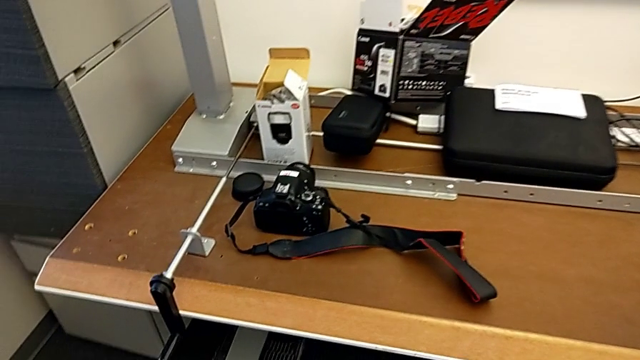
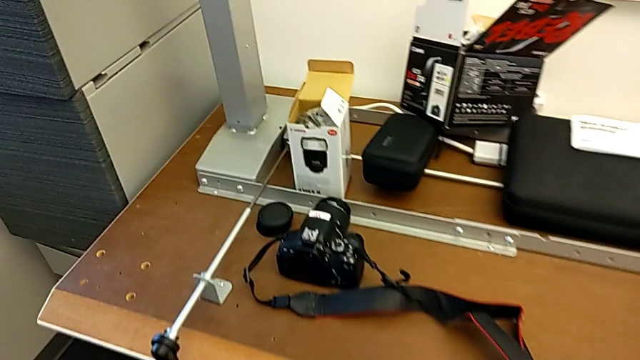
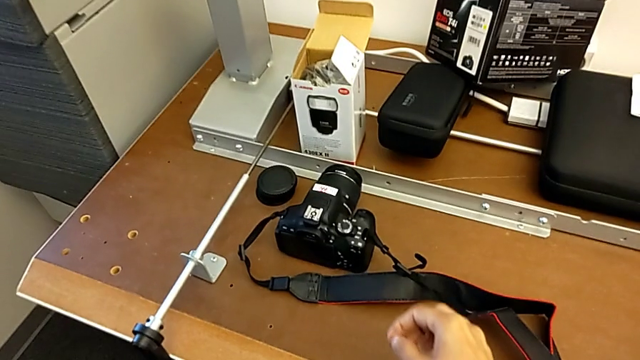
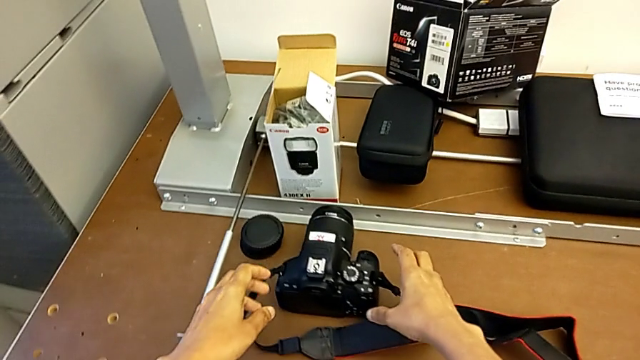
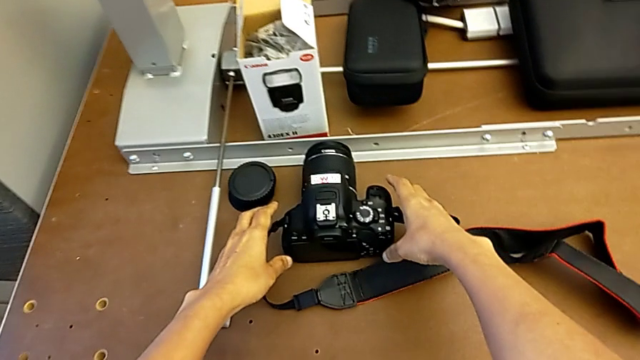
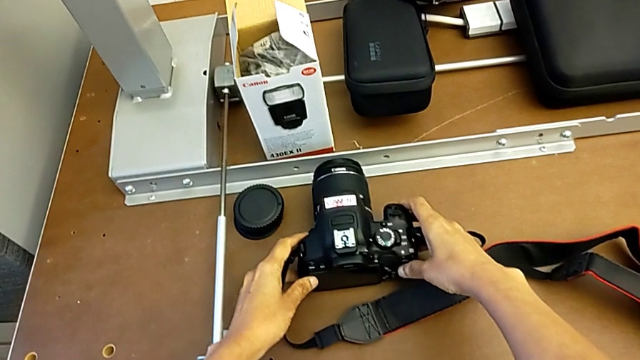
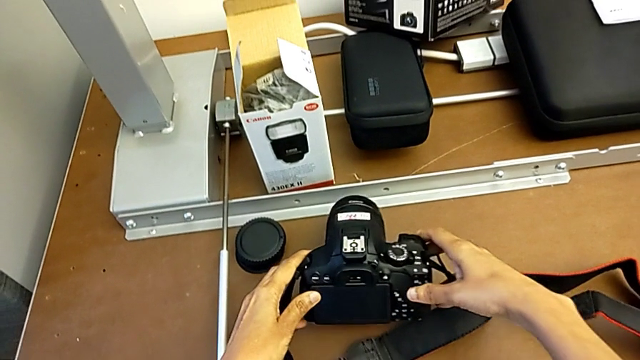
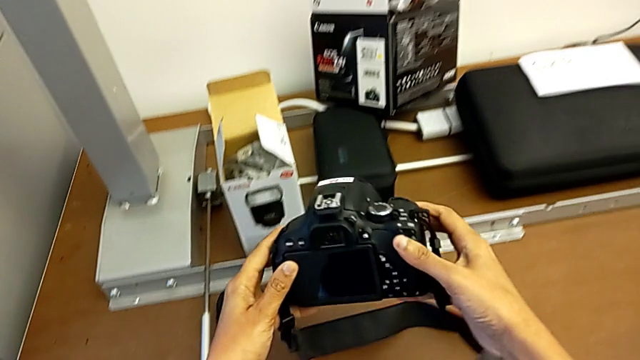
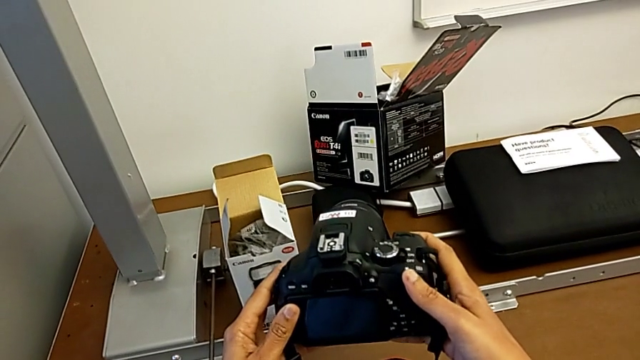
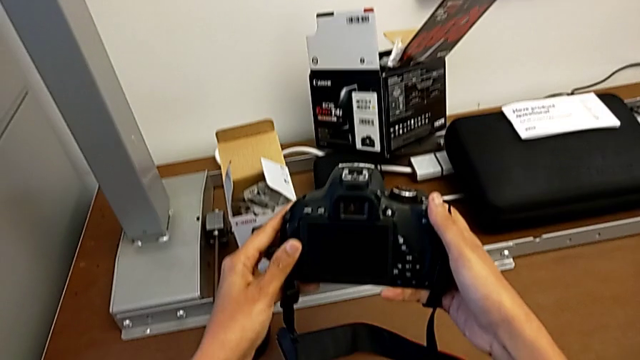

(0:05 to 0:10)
The camera wearer picks up the DSLR. They grab the DSLR and lift it.

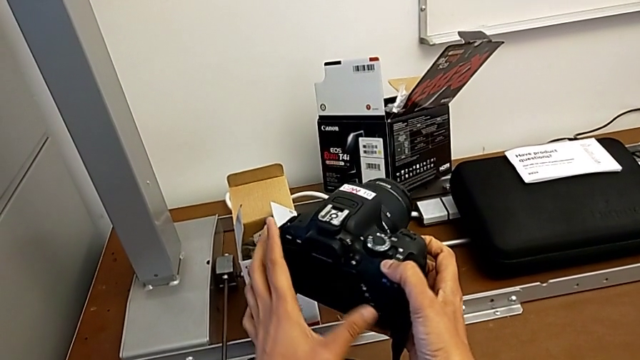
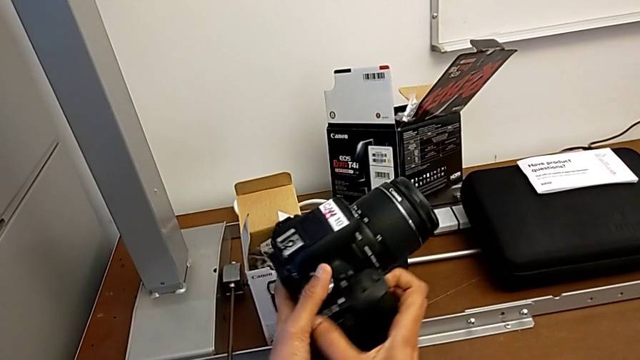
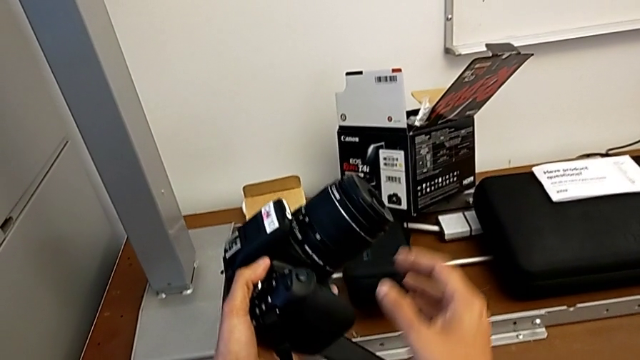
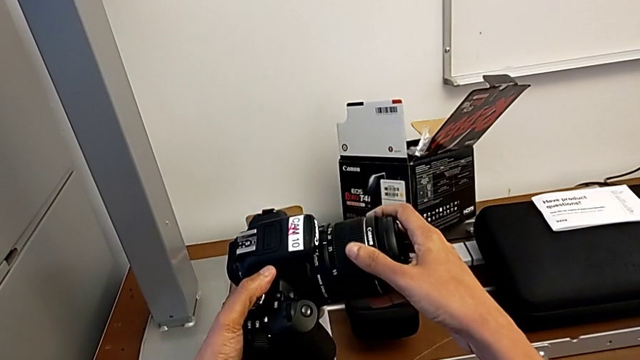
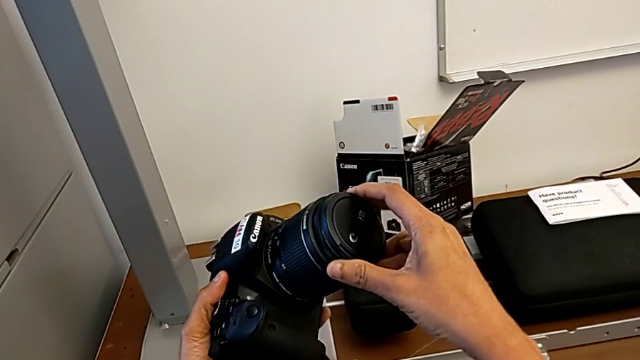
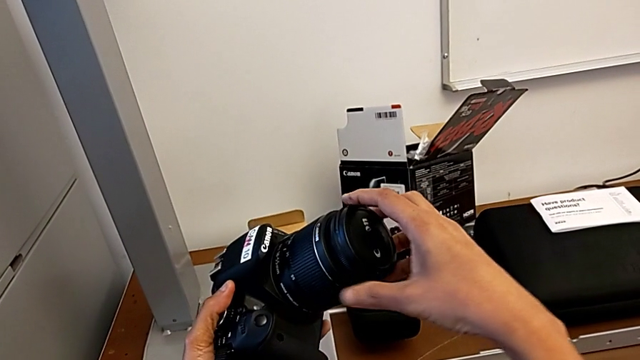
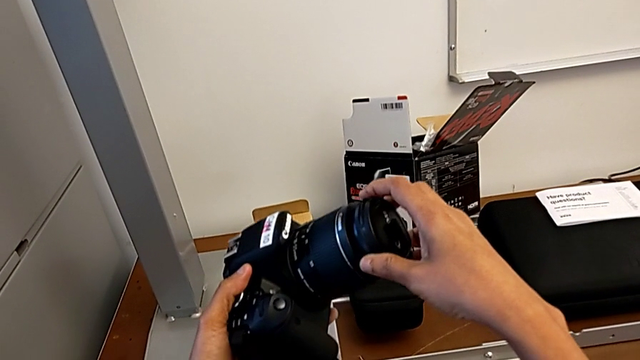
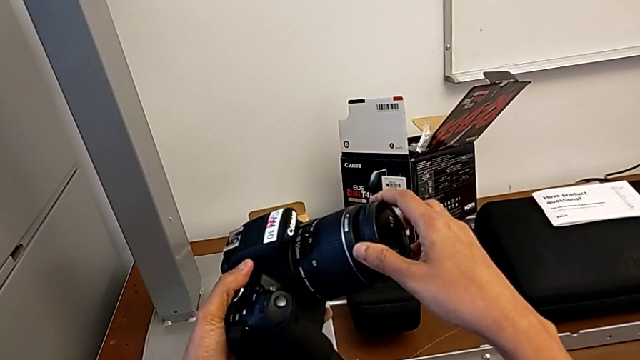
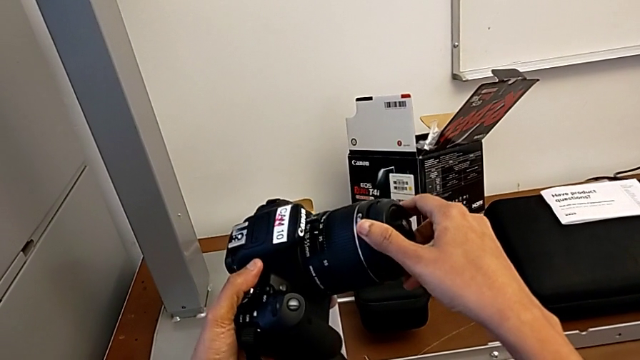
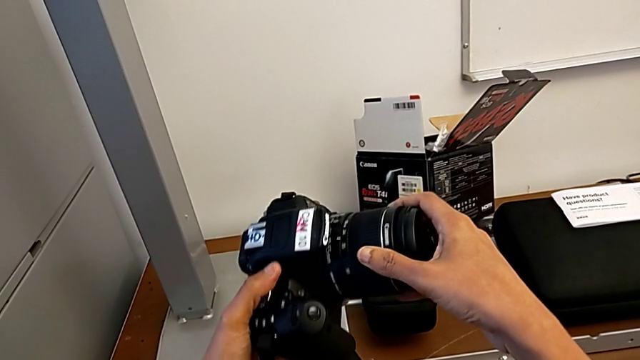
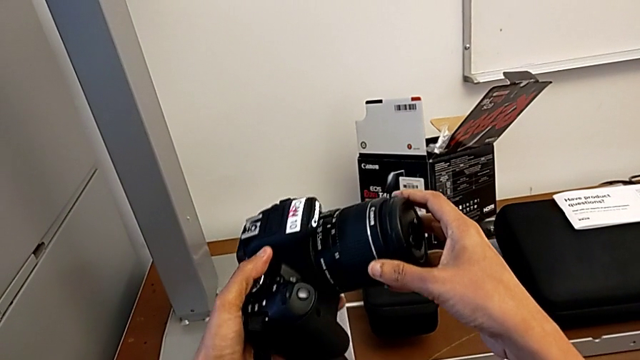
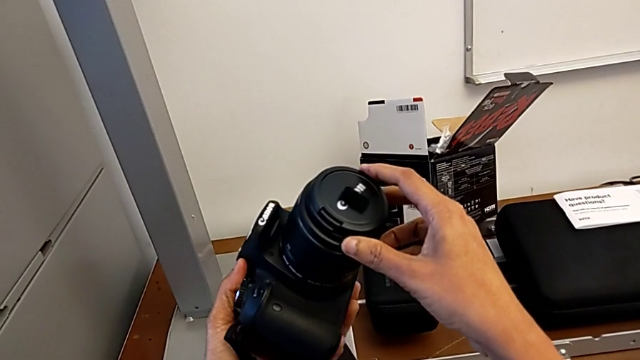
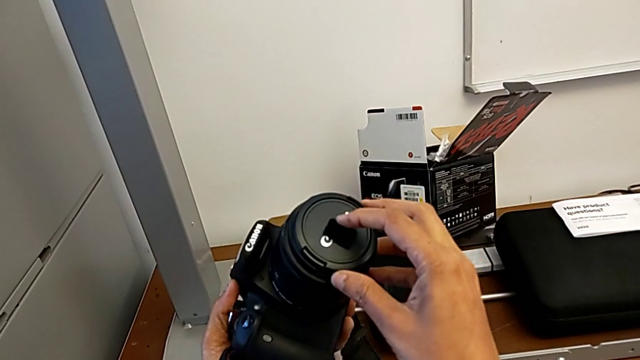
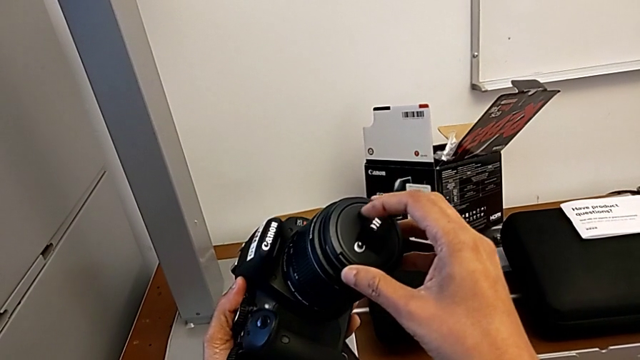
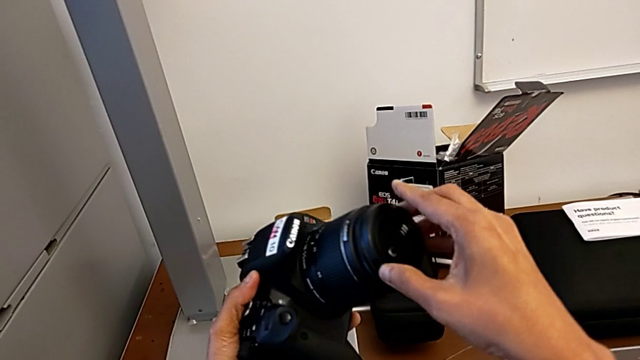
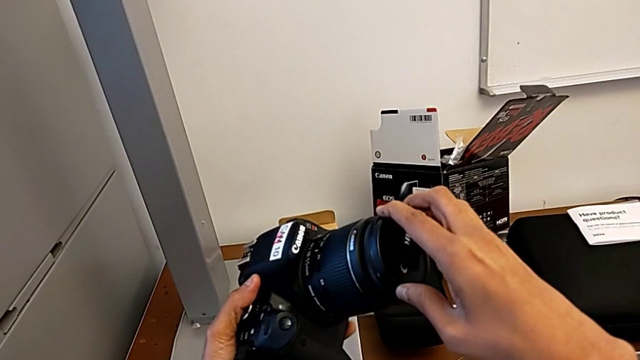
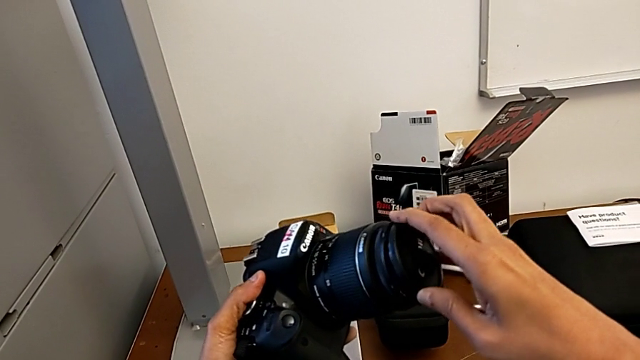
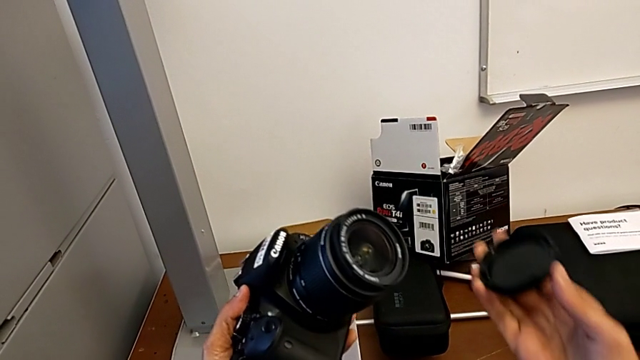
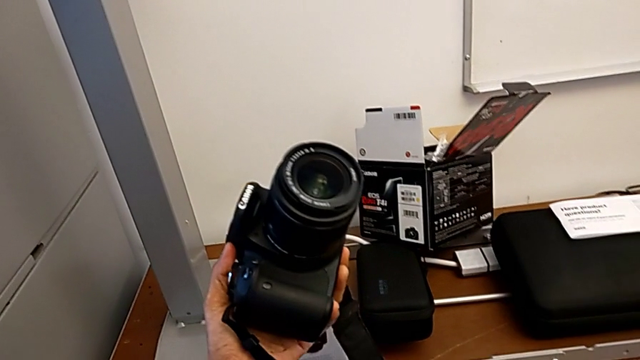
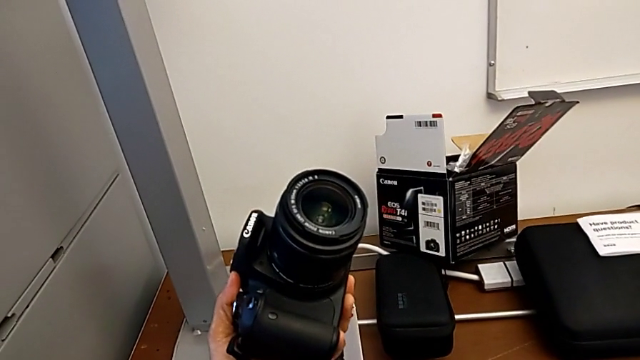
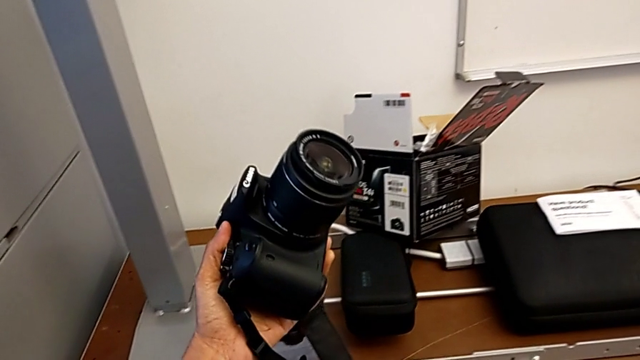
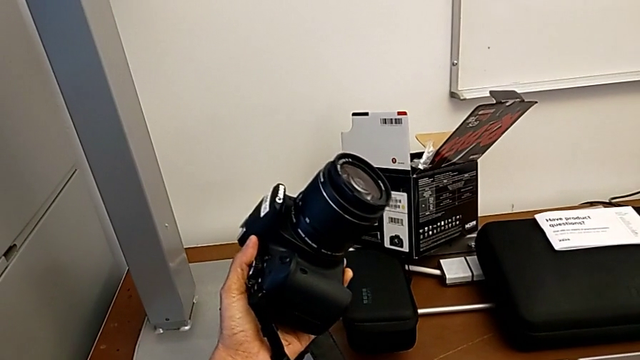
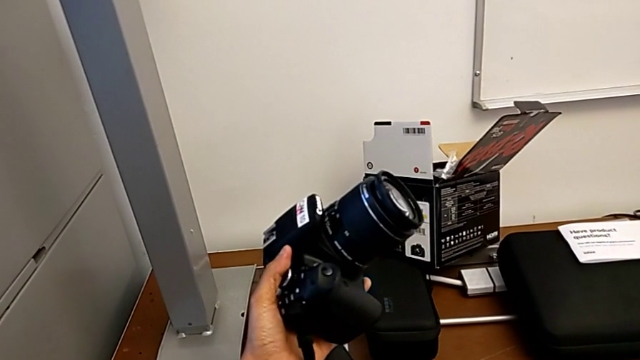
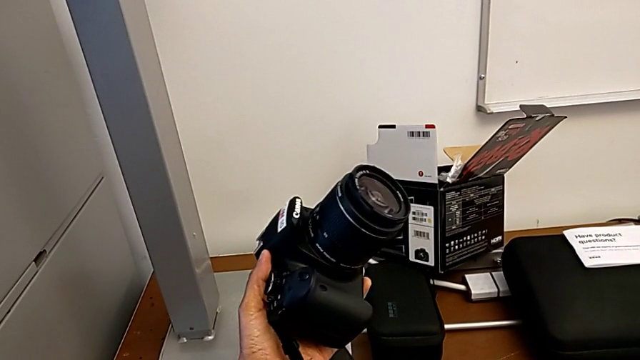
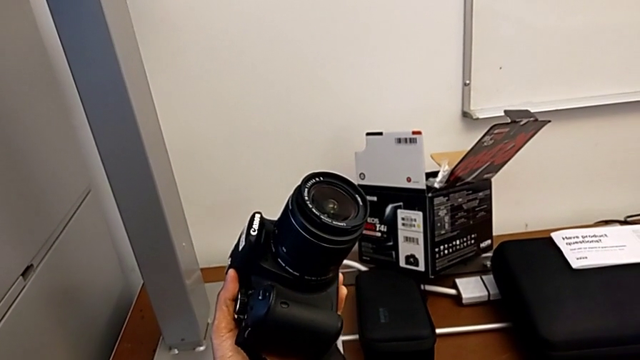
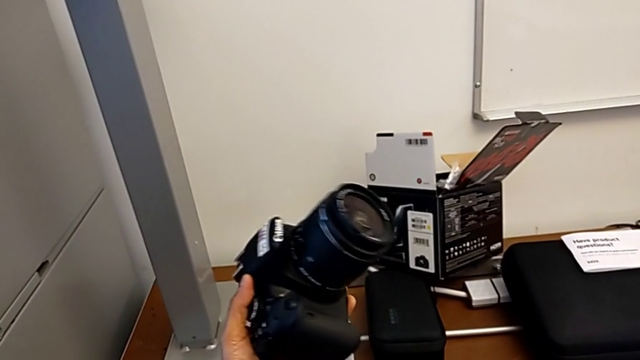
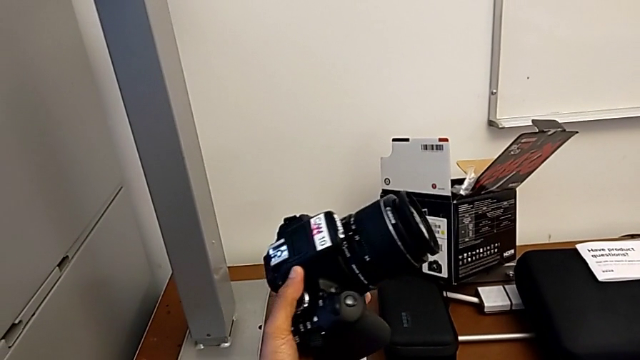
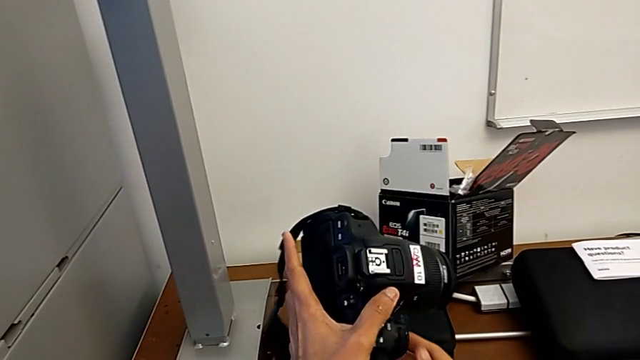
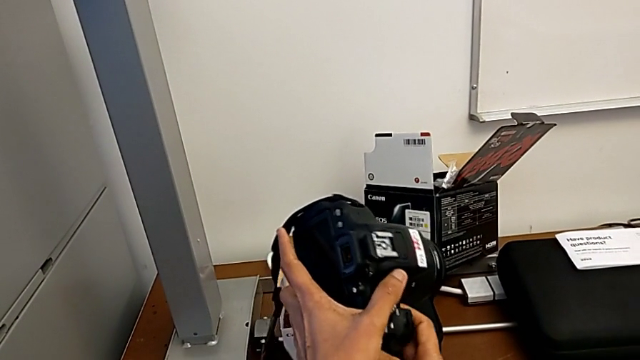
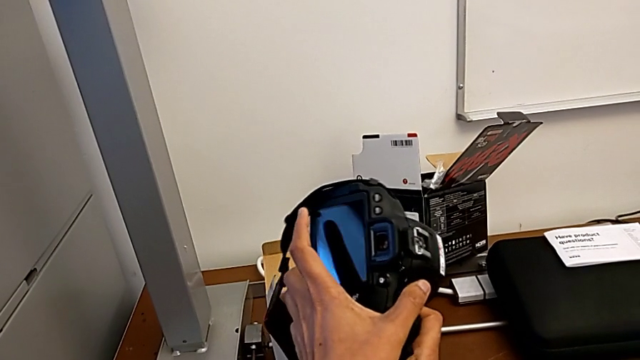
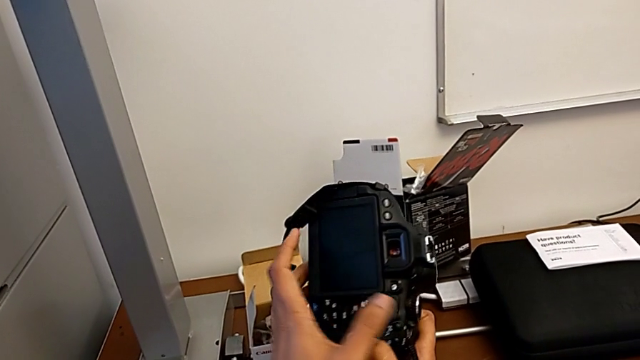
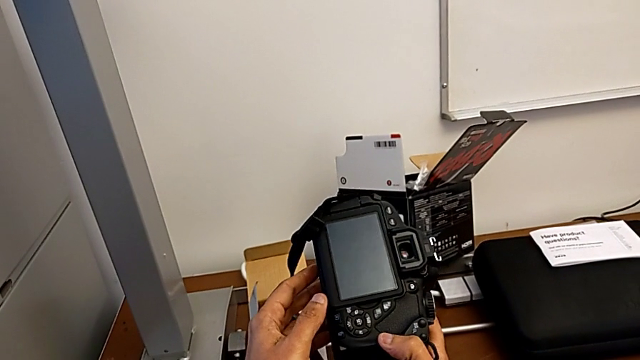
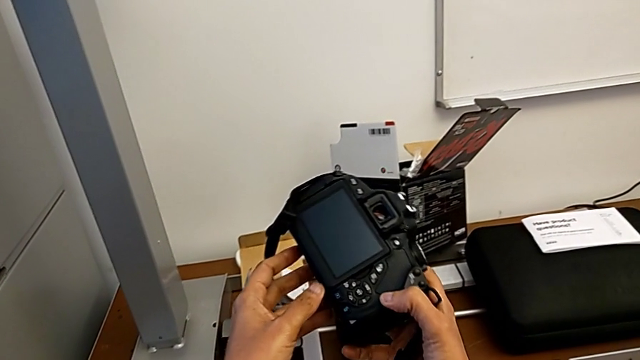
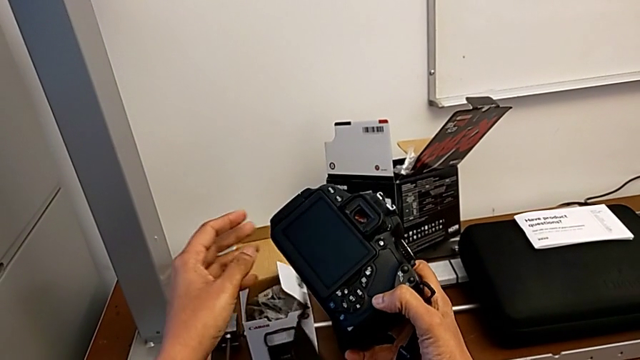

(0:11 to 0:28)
The camera wearer is detaching the lens. They rotate the DSLR, wrongly rotate the lens cover twice and withdraw it, and begin to inspect the DSLR.
